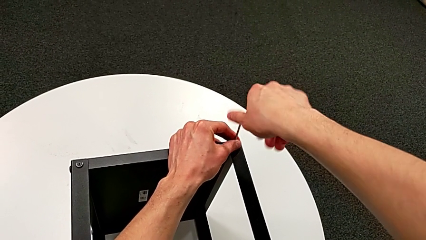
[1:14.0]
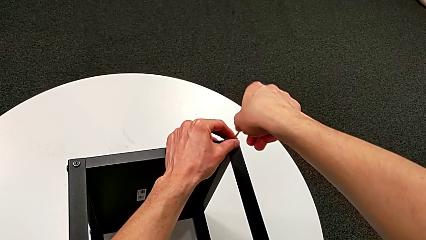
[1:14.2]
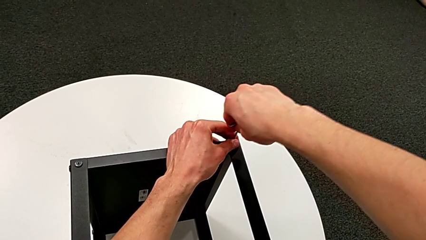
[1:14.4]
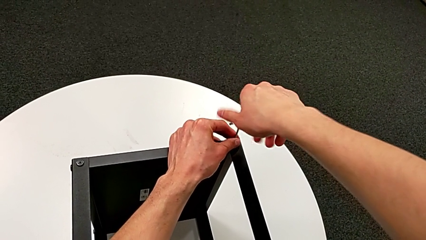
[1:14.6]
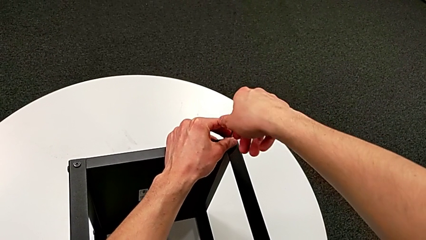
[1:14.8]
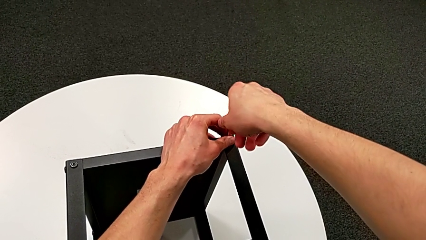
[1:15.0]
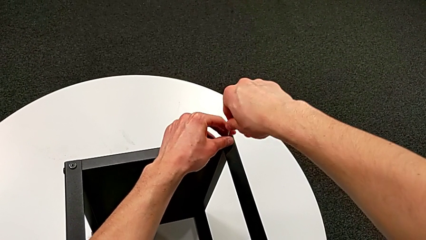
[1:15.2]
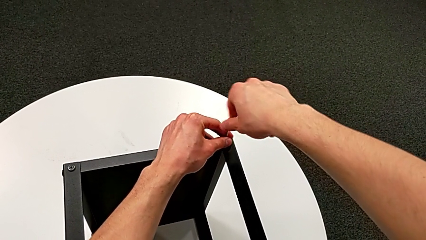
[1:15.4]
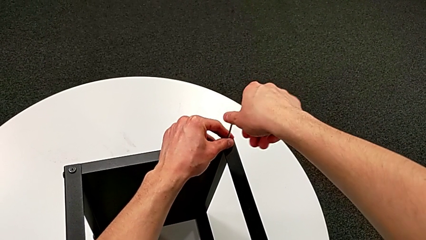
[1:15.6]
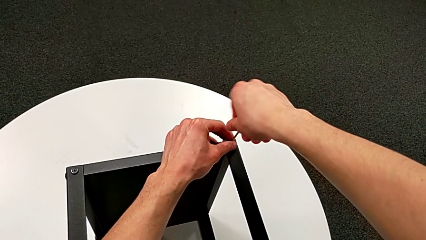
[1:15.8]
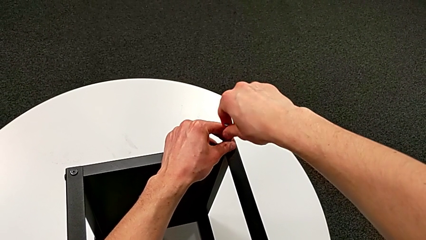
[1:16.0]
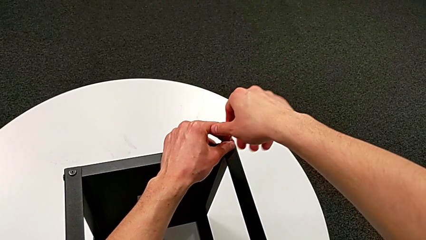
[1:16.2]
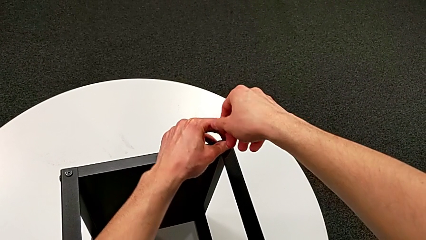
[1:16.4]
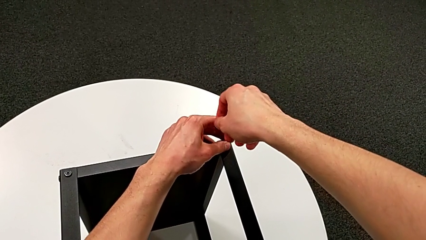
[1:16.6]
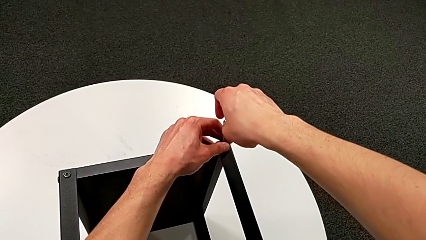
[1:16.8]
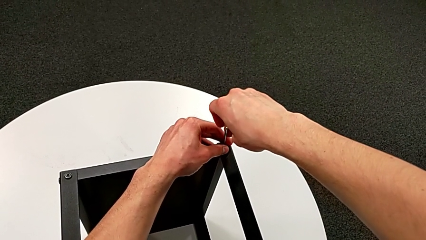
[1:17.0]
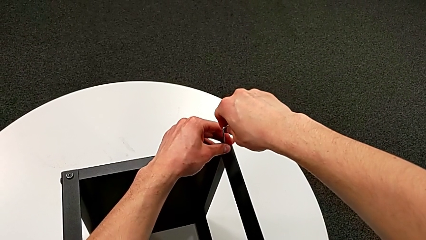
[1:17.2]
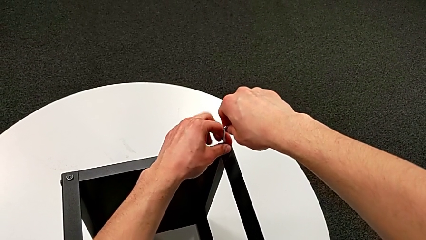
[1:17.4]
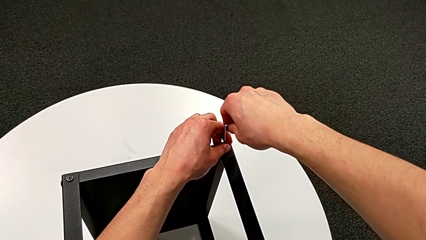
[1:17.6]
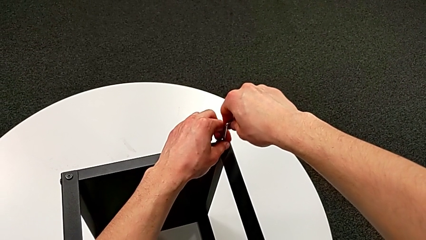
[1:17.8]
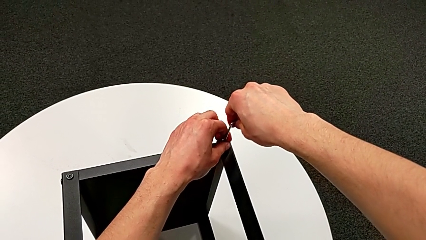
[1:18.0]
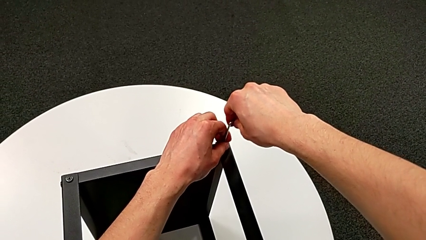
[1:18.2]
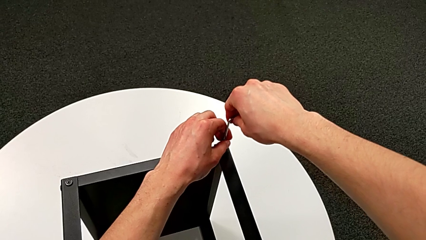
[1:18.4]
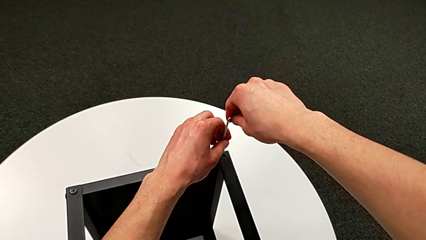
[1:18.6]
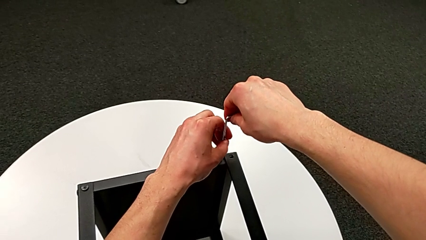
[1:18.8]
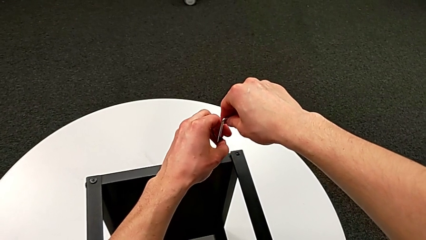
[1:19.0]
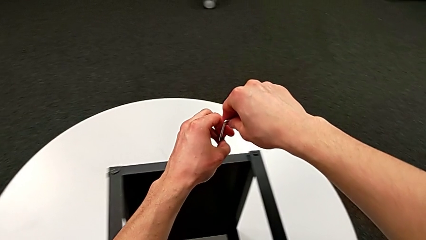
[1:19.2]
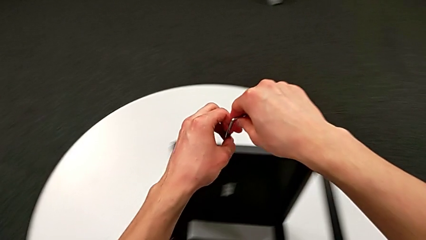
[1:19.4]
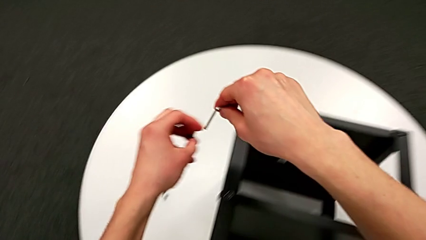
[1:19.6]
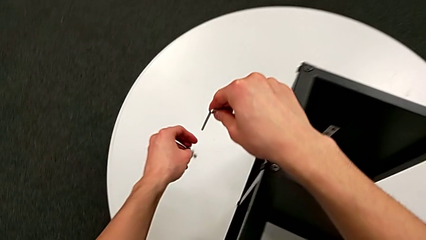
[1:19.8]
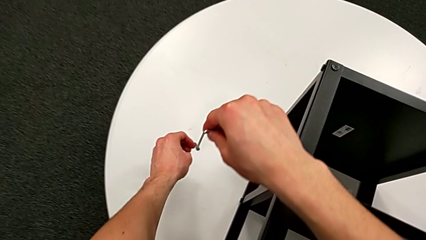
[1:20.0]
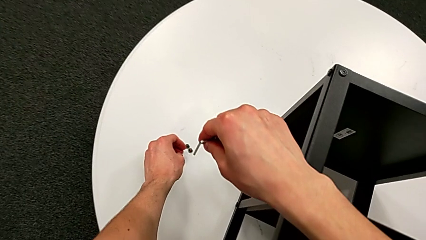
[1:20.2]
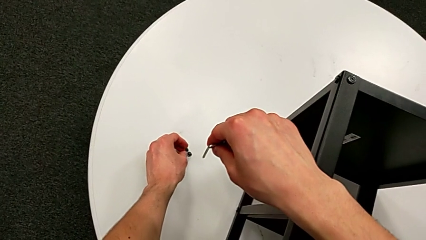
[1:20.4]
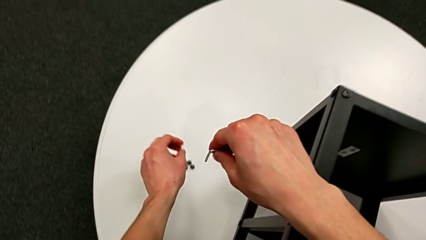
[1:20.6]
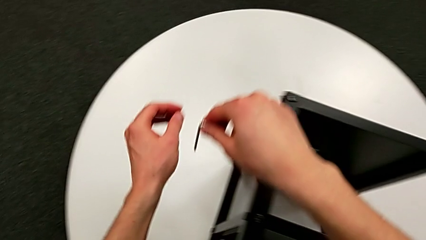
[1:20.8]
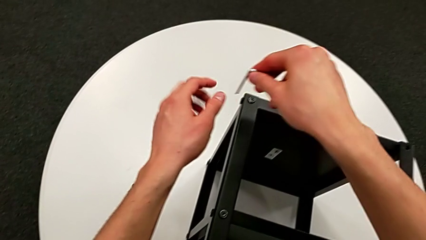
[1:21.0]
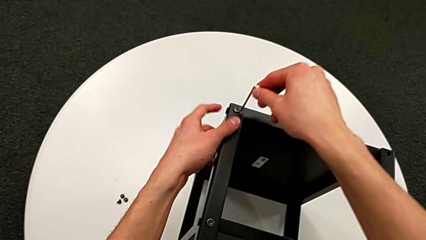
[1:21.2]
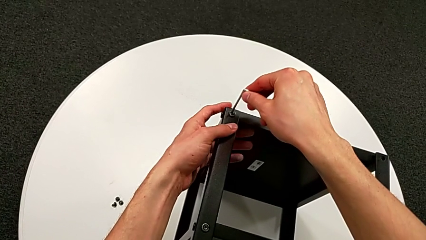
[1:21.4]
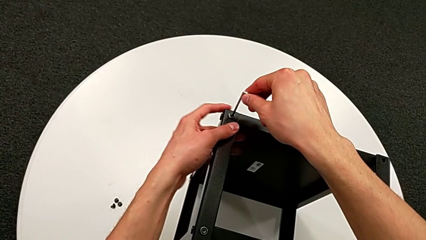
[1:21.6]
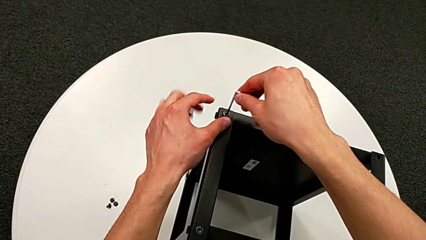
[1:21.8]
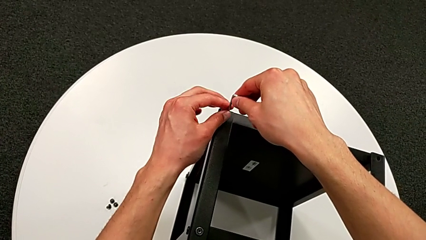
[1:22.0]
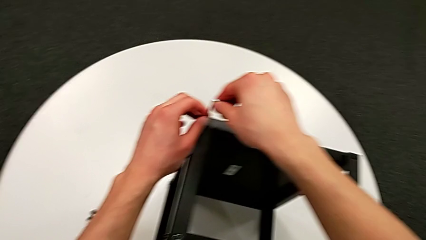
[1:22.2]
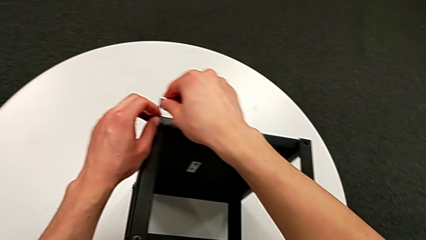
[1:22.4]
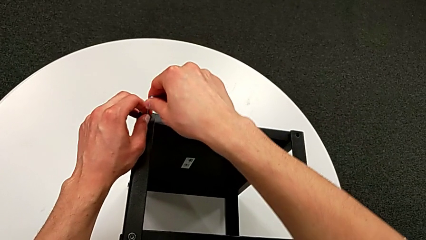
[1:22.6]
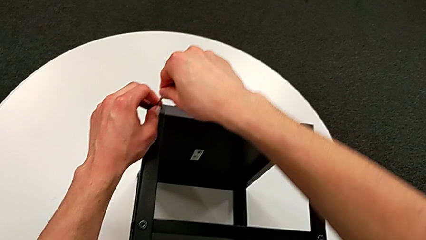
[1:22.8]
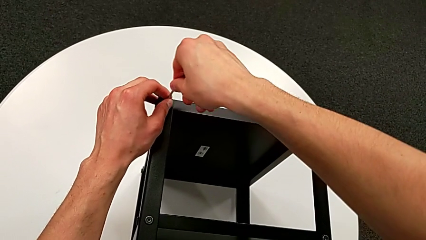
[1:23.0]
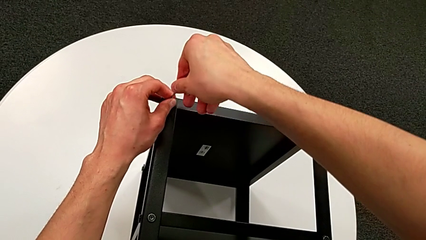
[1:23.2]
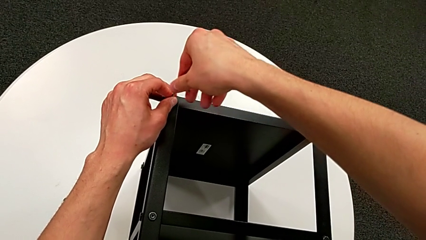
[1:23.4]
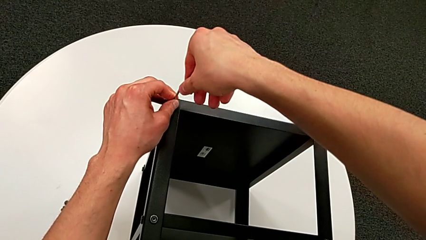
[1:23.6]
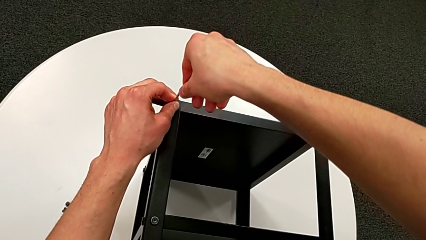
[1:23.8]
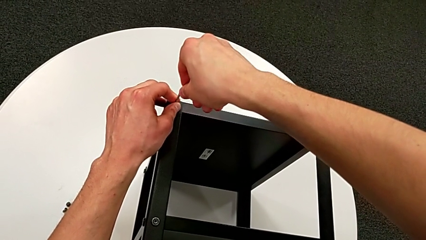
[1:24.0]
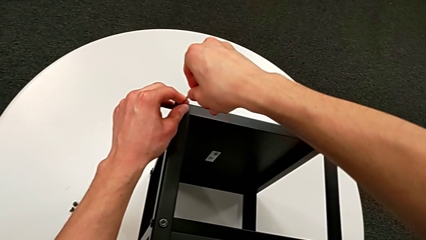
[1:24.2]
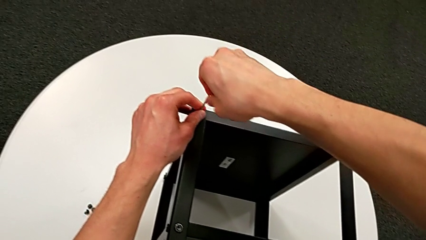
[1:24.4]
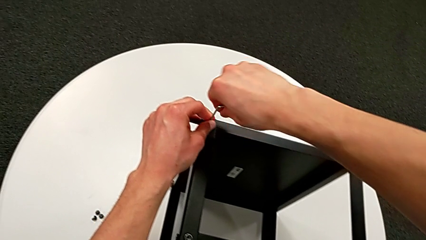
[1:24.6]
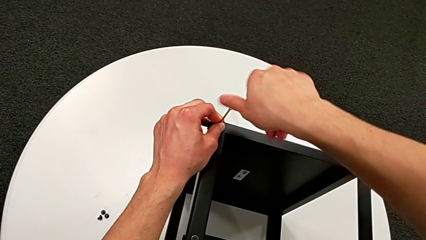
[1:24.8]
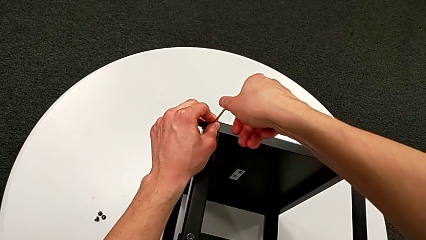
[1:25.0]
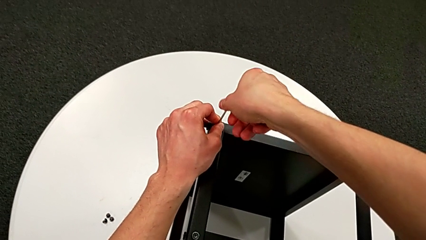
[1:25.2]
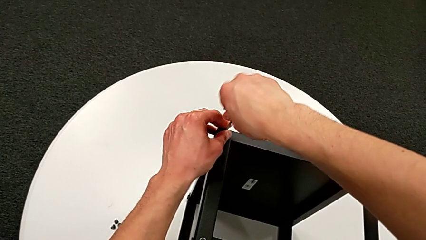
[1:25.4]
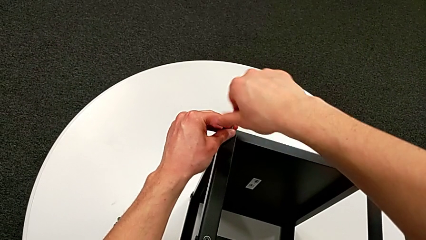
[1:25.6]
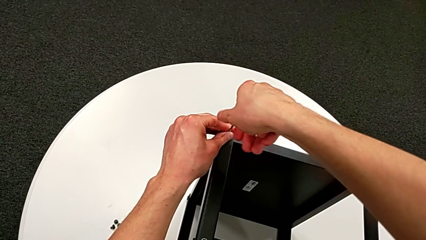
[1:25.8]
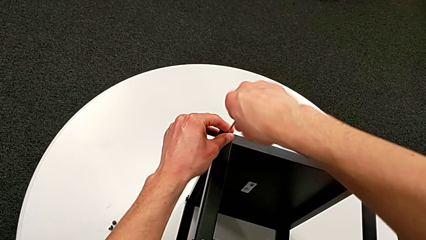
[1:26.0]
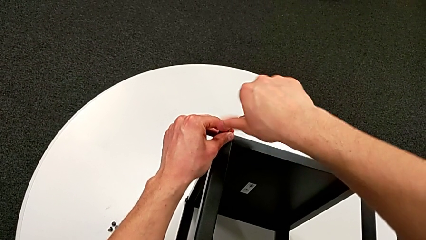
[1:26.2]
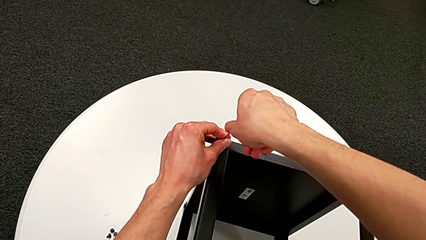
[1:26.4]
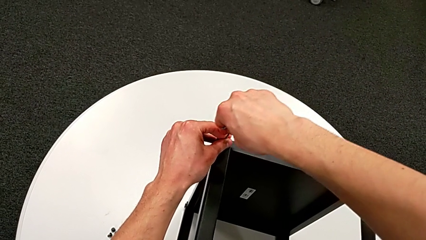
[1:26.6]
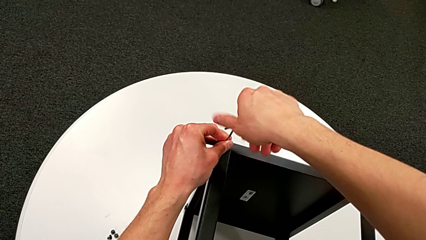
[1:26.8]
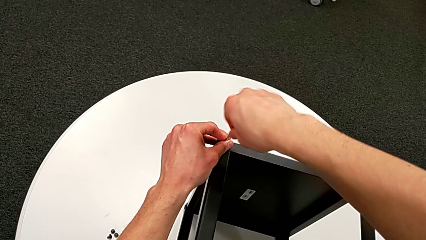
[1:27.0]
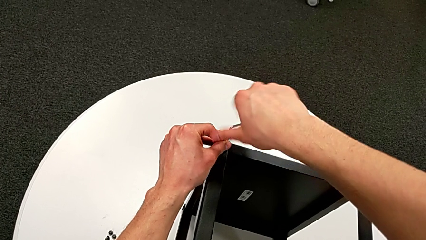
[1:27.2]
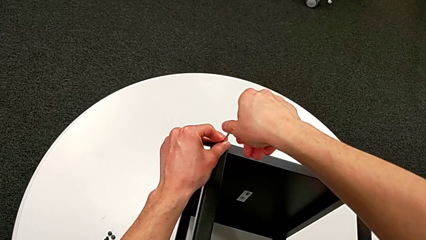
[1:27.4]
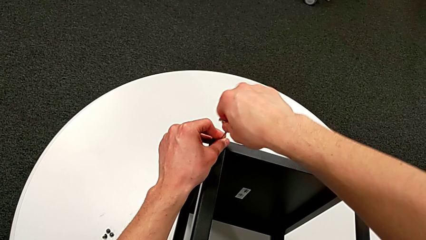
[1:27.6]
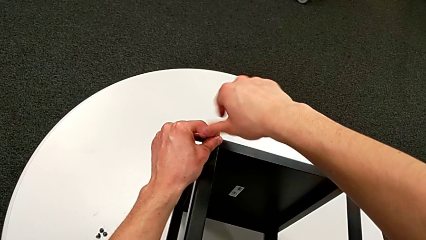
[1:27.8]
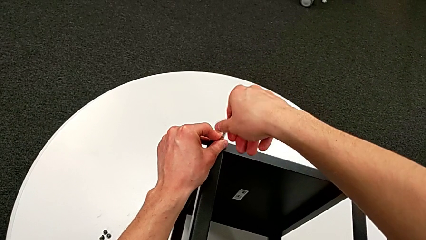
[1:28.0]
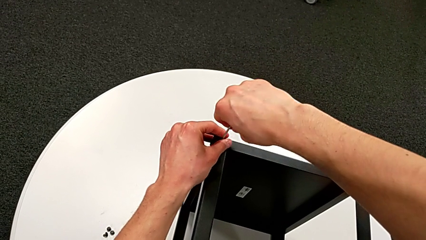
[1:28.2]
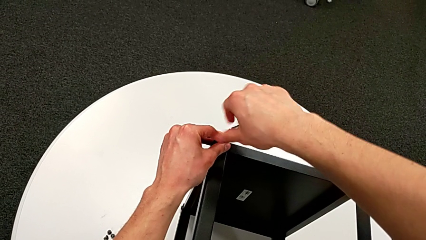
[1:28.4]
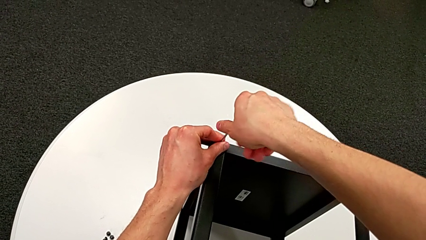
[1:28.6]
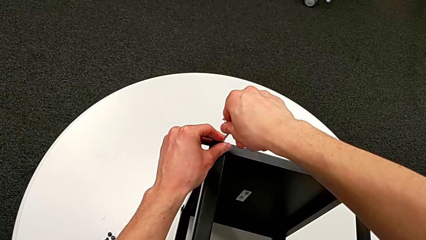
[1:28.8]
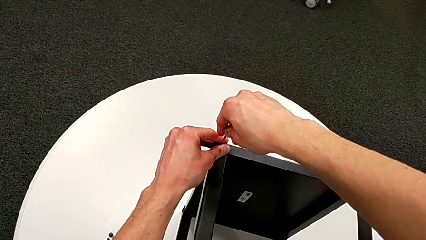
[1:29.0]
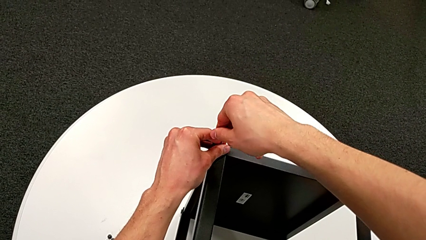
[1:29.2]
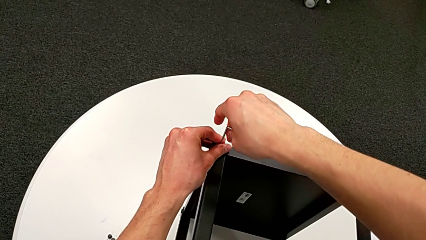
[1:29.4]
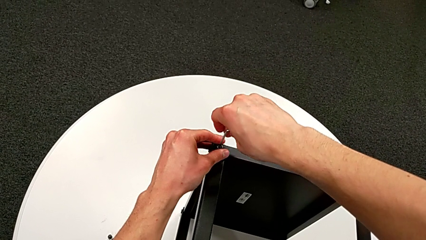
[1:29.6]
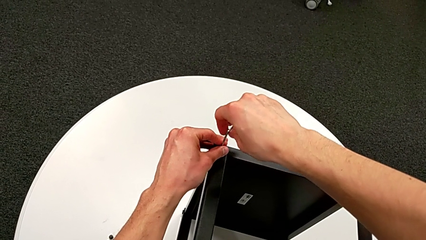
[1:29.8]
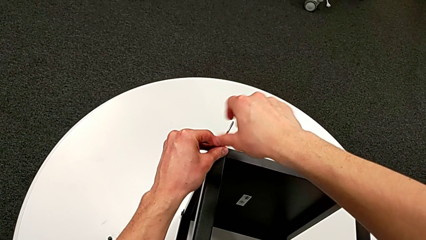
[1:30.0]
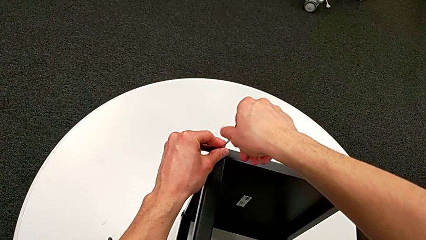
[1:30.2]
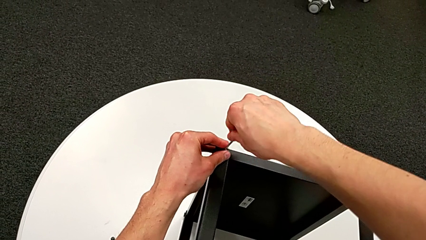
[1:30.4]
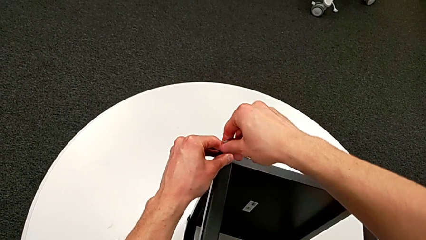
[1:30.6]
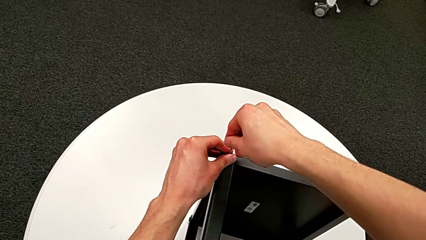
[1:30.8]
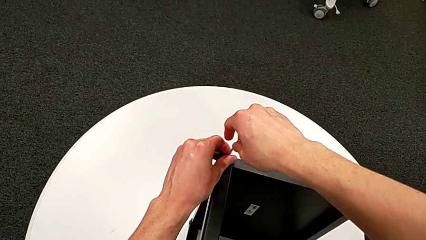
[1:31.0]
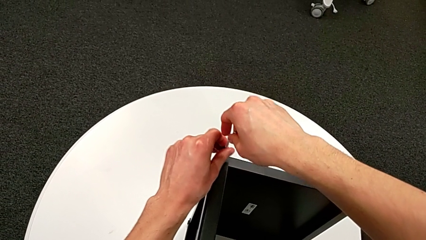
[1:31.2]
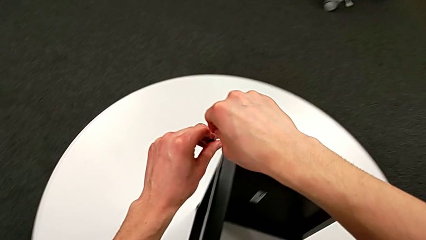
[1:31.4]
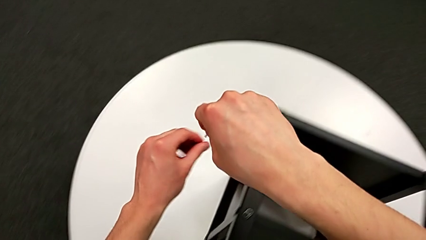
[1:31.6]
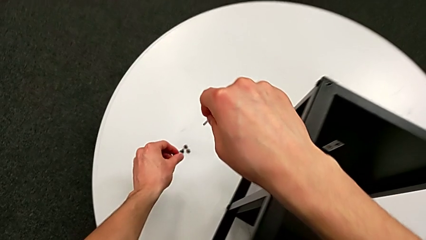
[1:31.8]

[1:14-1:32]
The camera wearer is unscrewing the hex socket heads from the table. They keep unscrewing the hex socket head, disassemble it, withdraw the Allen wrench, place the hex socket head, insert the Allen wrench, unscrew the hex socket head, disassemble it and withdraw the Allen wrench.
